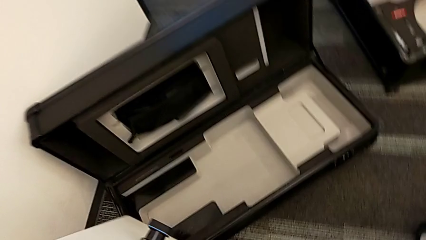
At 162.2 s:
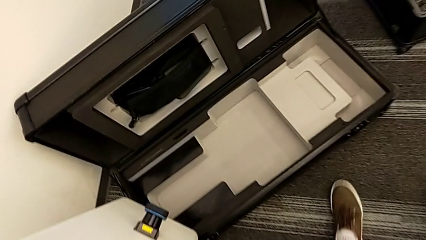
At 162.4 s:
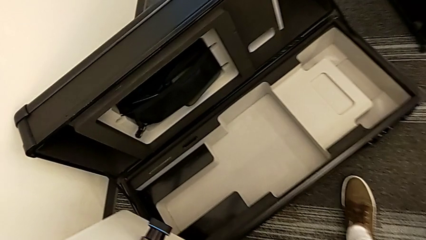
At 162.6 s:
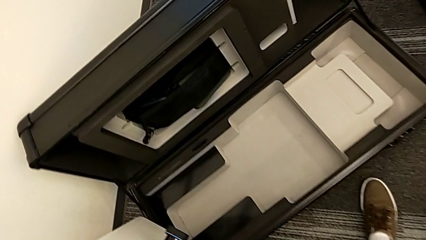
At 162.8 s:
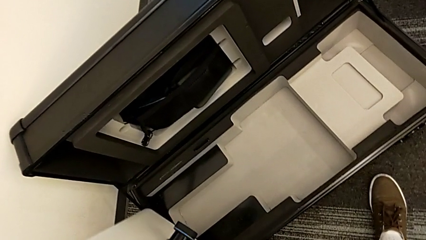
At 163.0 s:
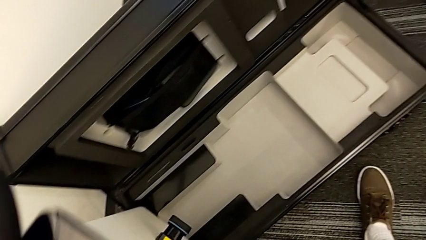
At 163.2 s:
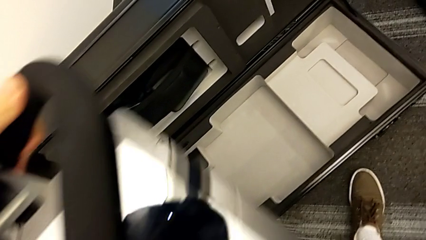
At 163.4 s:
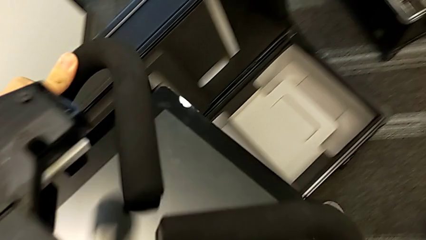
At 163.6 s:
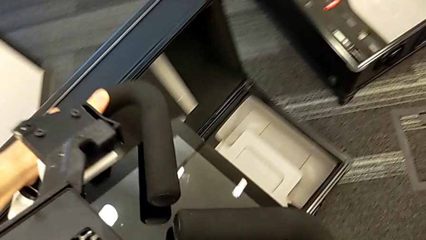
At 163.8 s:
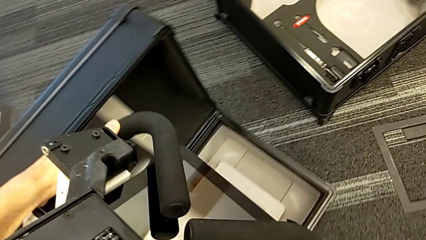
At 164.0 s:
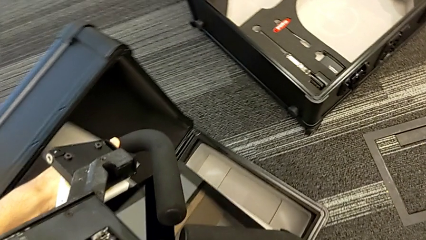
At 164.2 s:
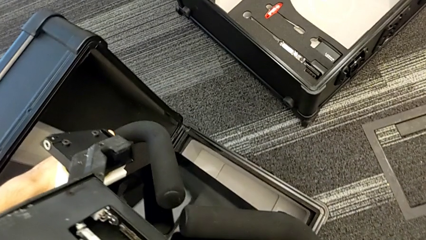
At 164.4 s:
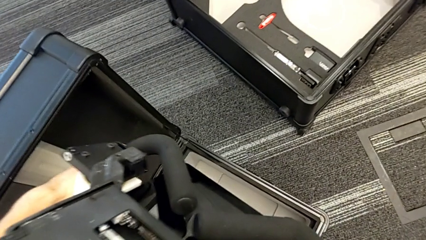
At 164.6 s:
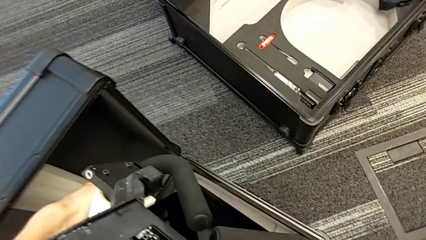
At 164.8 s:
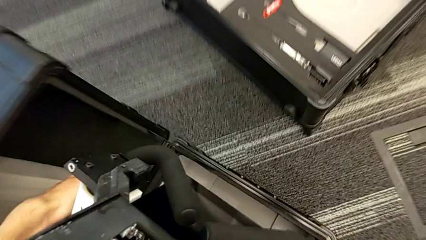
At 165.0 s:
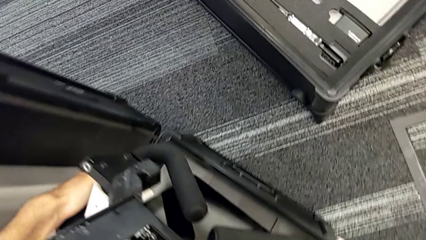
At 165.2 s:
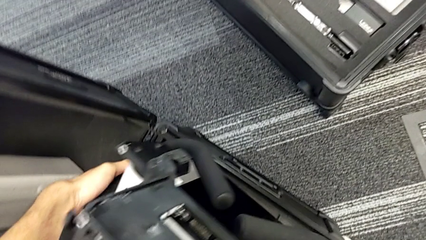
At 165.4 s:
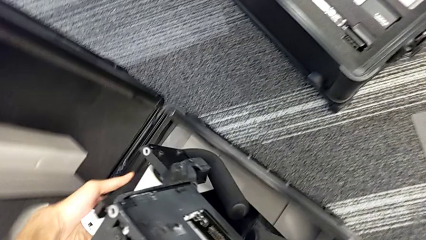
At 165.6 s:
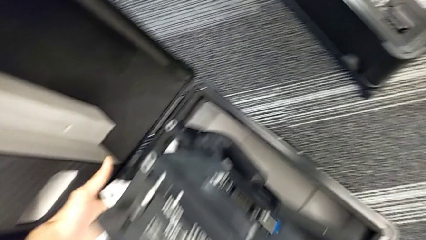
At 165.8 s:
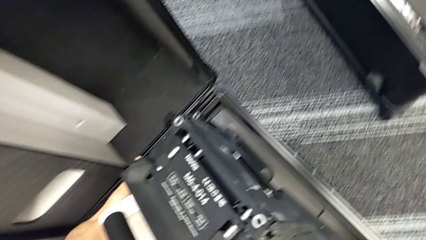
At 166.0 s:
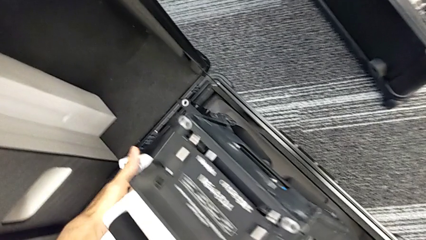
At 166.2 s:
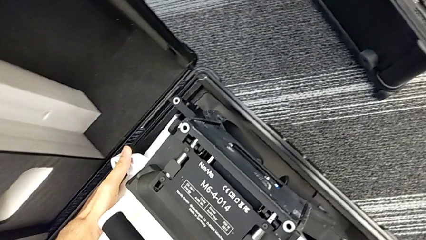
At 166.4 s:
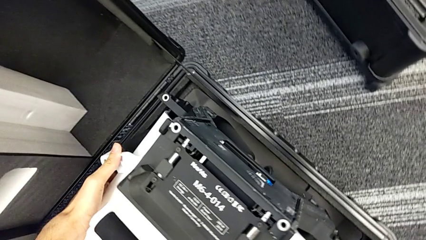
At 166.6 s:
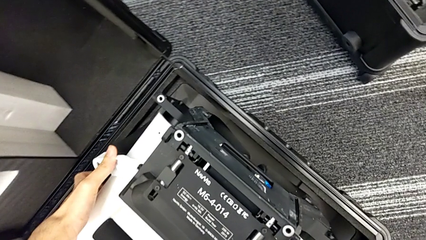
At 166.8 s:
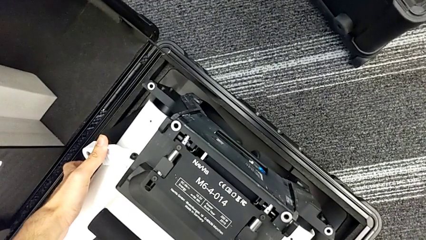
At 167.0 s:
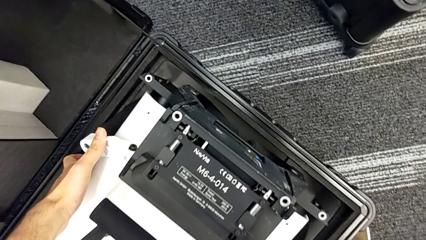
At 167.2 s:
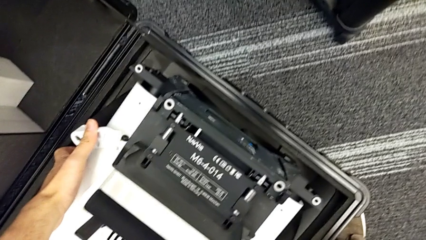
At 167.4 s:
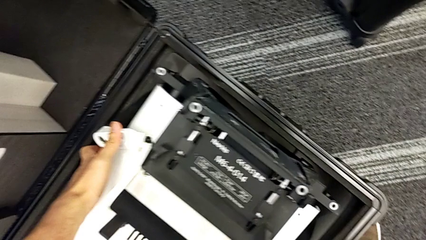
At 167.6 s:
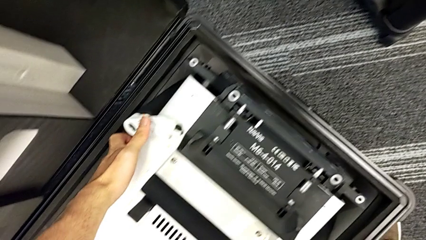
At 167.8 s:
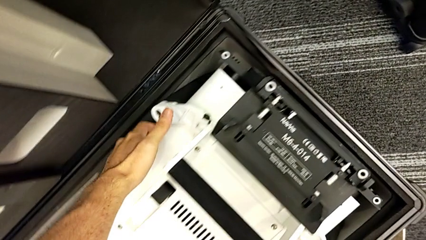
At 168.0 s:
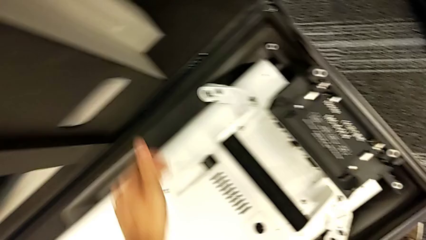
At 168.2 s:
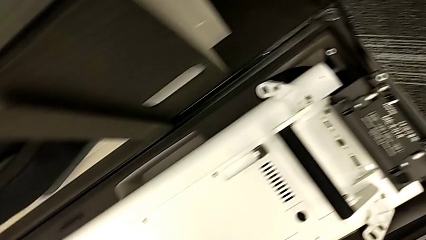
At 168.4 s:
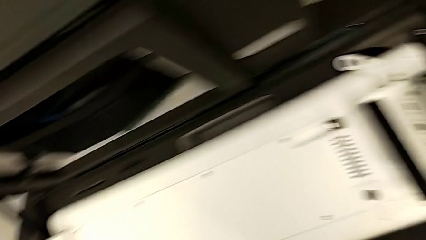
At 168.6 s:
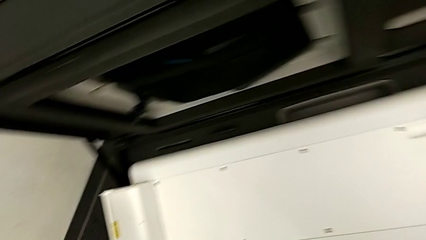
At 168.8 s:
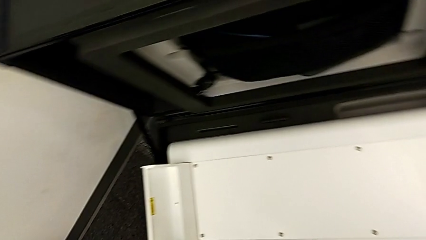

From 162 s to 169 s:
The camera wearer is disassembling the neck flap of the NAVVIS. They place the M6 body.

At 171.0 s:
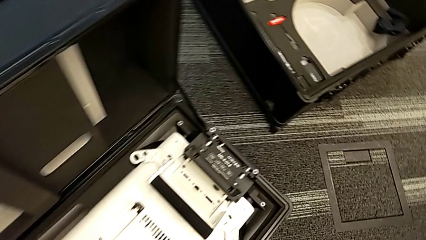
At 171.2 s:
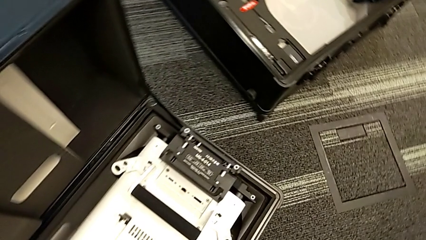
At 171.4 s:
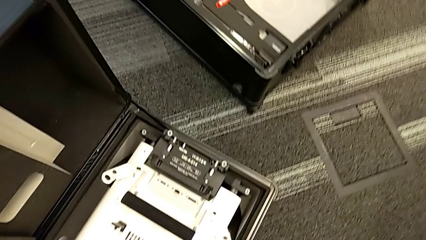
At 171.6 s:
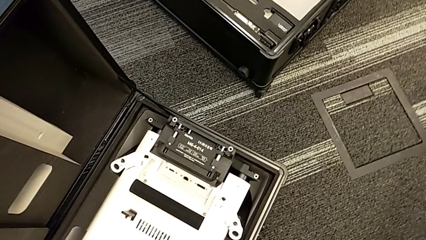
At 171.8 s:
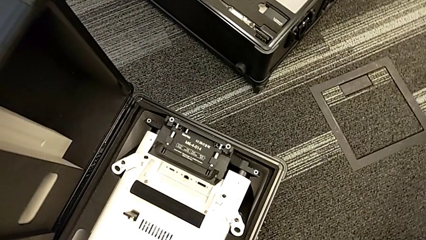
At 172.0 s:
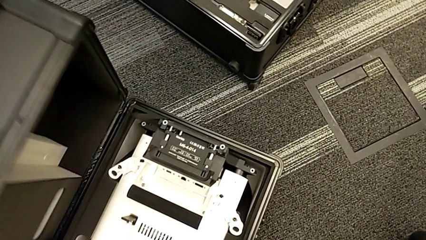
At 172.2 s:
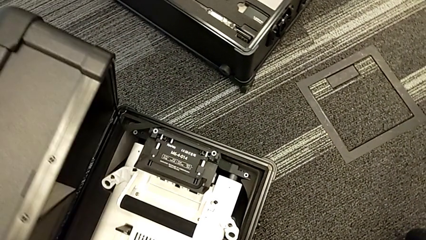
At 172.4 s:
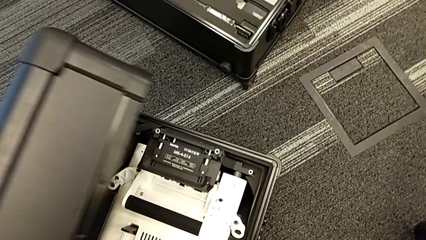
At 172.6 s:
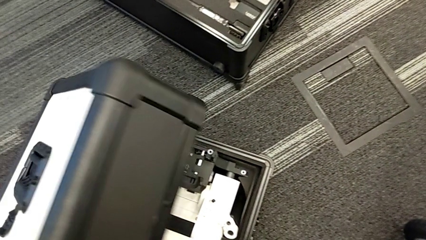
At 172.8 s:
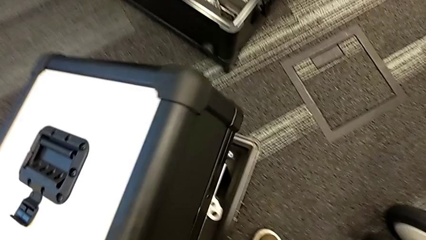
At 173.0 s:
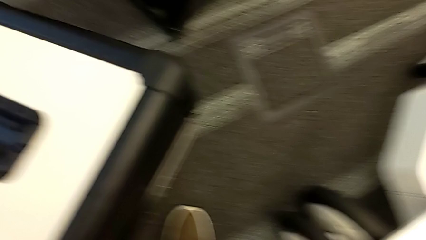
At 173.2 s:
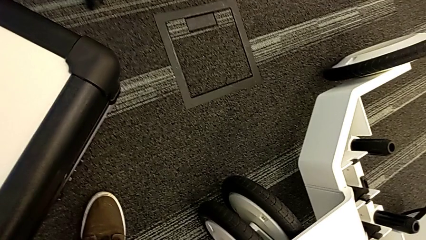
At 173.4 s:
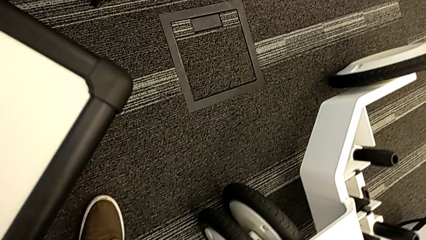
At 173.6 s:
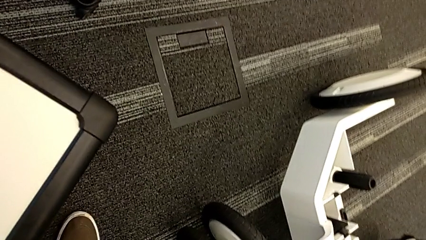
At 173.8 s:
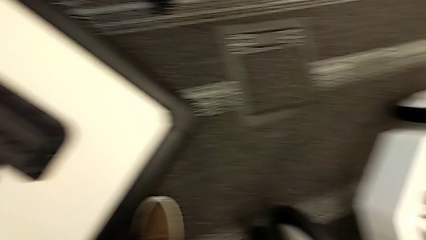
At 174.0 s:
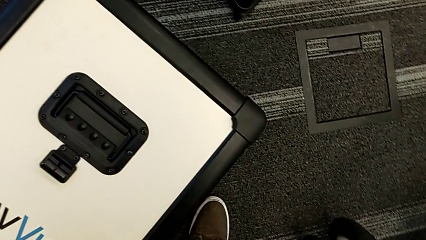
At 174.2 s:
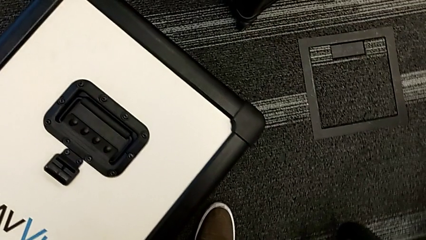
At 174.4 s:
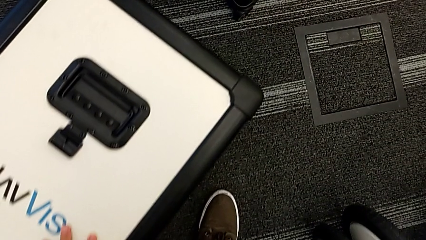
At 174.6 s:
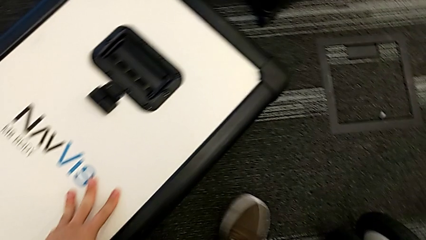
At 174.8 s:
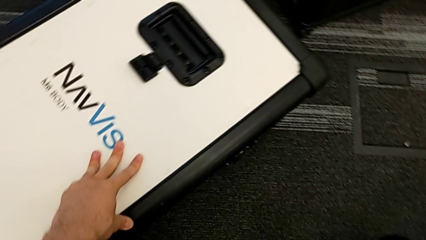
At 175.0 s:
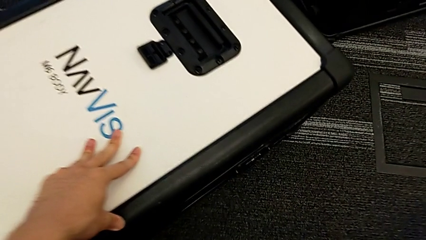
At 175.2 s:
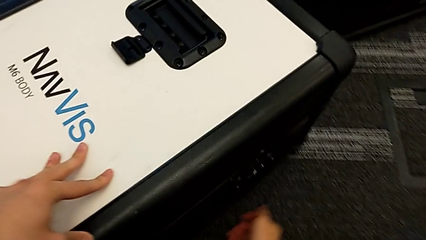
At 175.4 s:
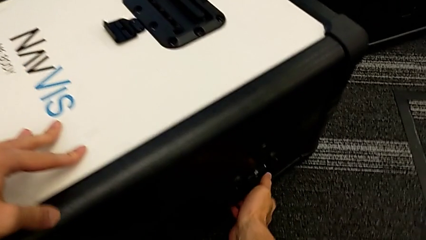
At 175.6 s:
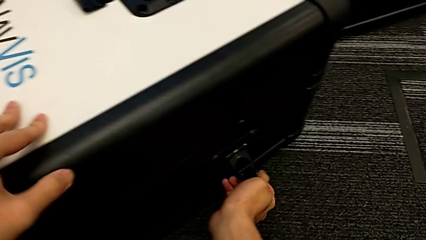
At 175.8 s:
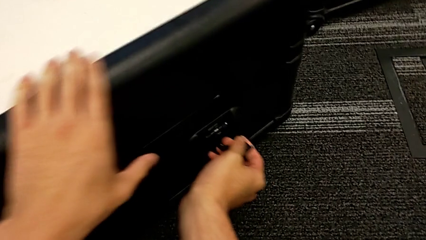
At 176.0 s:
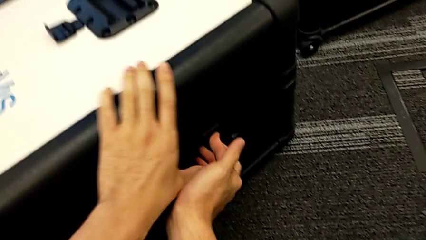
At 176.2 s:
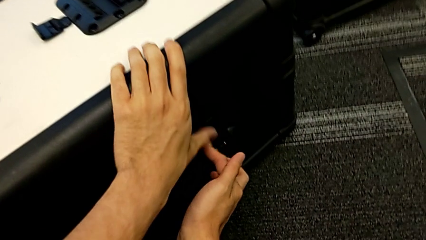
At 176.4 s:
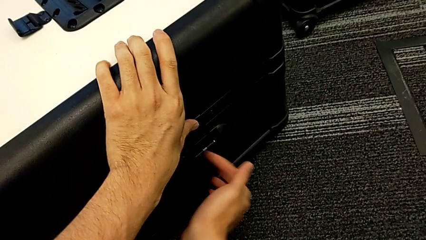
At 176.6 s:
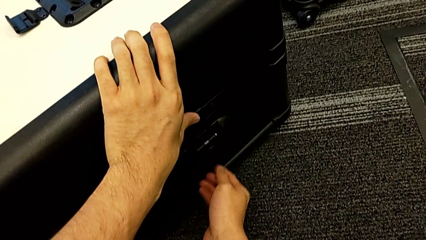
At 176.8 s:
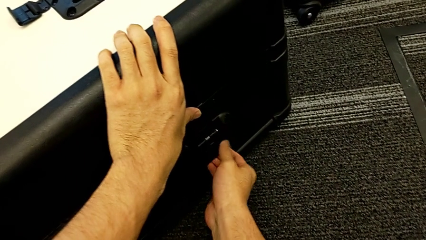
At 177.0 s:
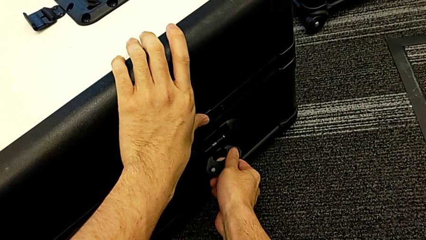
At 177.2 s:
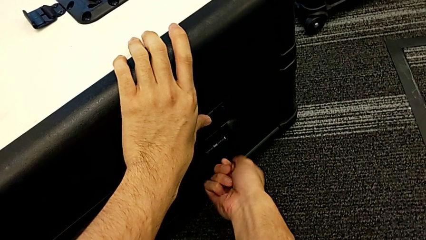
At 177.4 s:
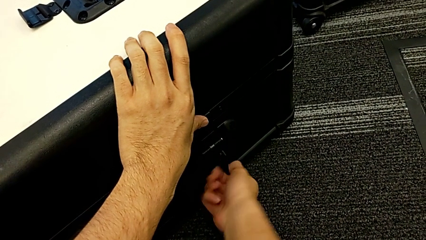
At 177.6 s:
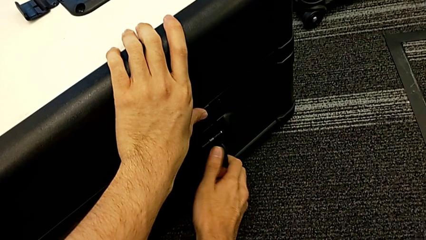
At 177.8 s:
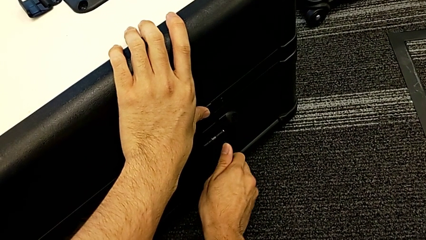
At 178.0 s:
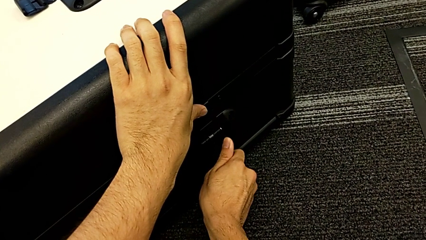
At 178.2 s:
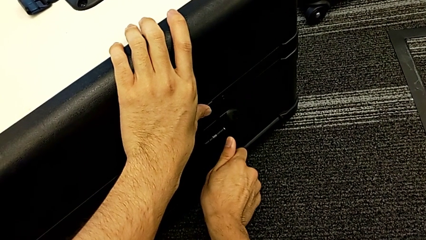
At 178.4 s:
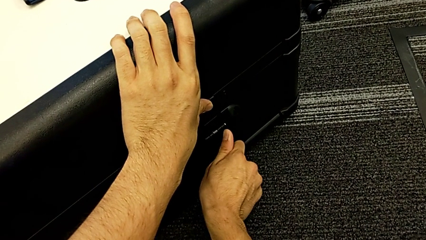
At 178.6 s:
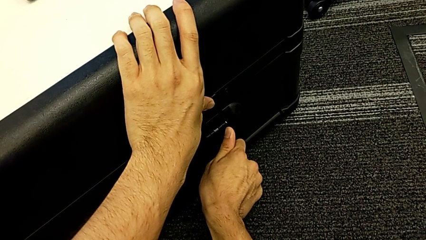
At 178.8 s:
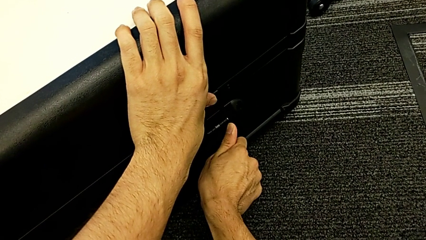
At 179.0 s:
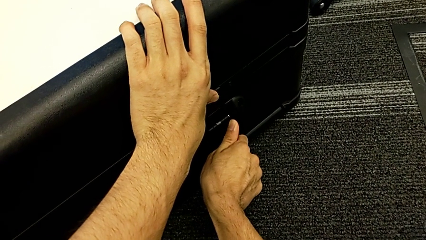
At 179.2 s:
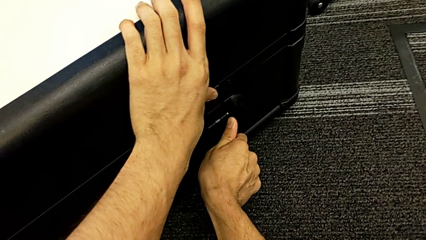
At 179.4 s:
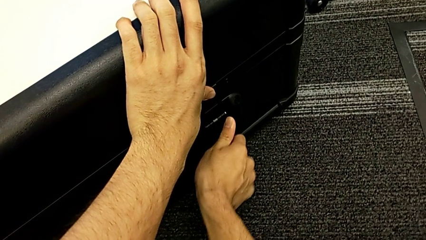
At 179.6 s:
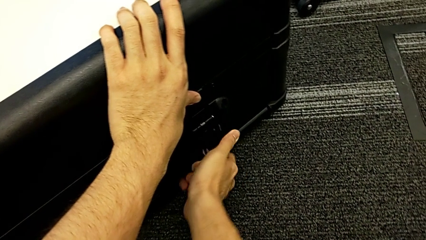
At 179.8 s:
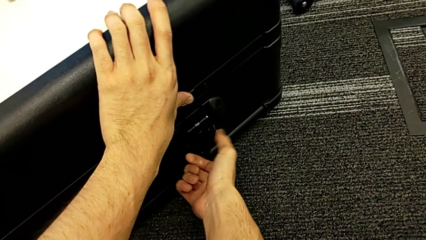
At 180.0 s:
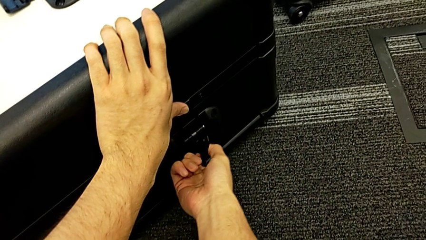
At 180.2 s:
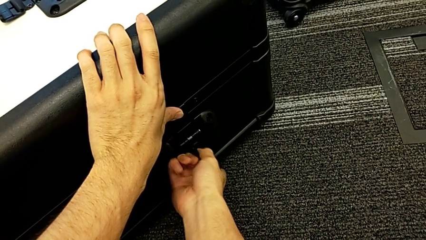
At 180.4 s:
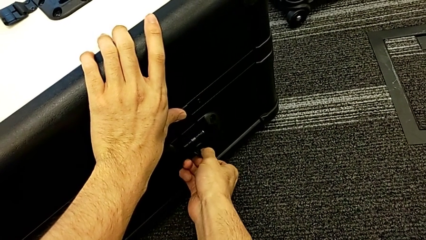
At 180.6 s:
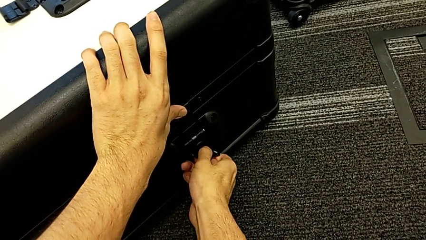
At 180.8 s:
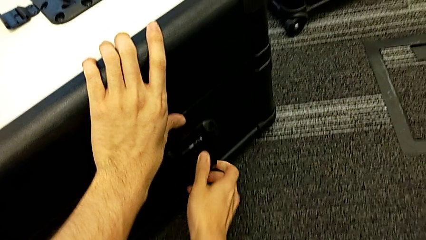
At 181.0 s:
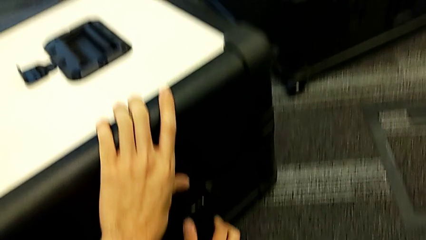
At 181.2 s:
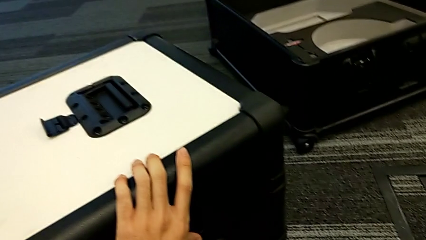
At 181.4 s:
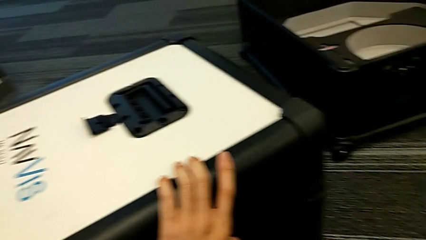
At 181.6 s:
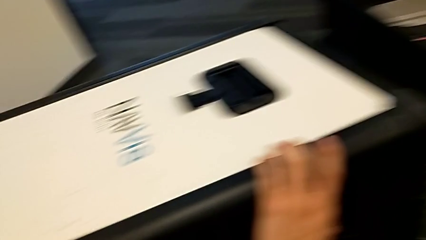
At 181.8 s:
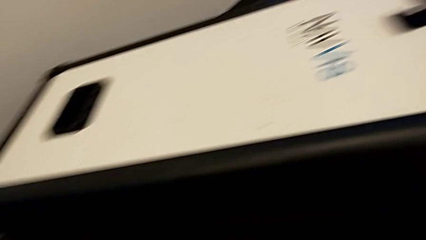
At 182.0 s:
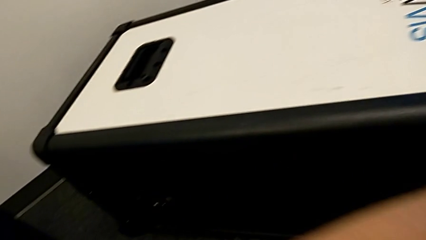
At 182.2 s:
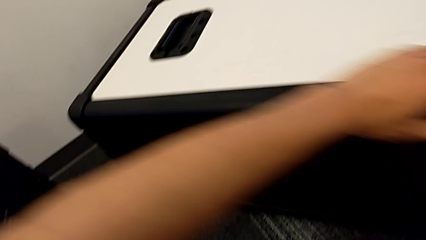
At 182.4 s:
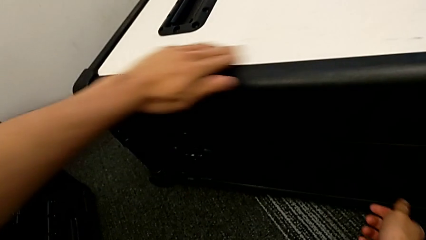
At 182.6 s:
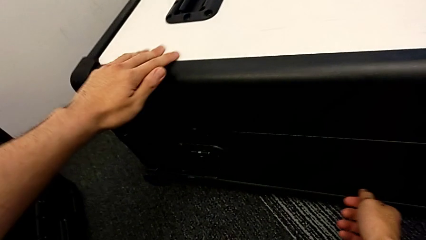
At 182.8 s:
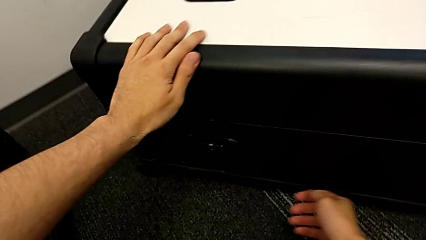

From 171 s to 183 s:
The camera wearer is placing the neck flap into the neck box. They close the box and lock the first box lock.
